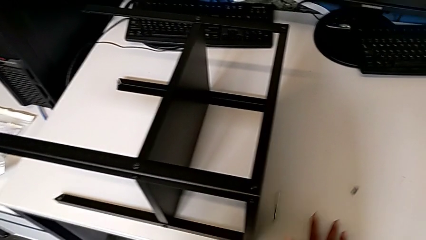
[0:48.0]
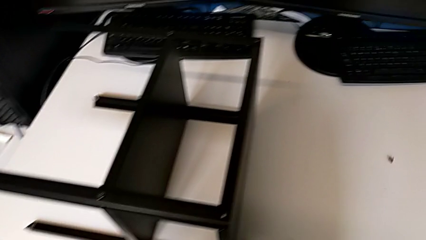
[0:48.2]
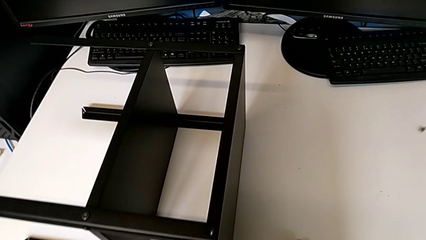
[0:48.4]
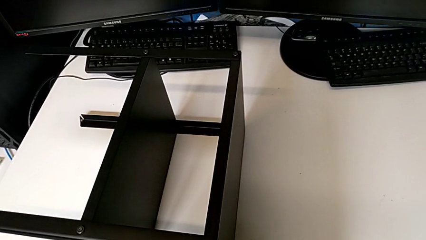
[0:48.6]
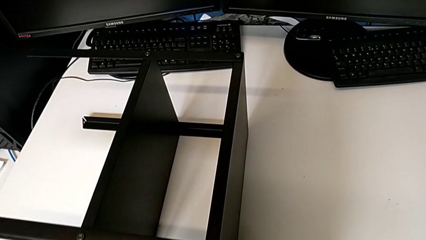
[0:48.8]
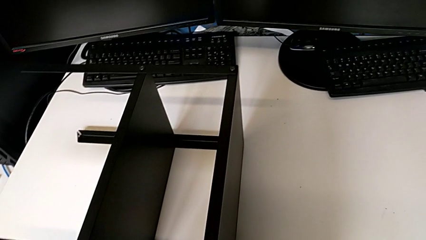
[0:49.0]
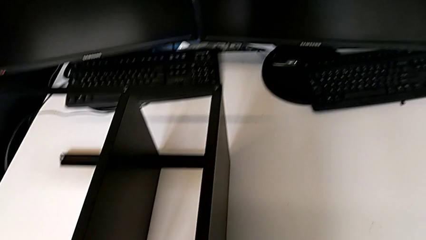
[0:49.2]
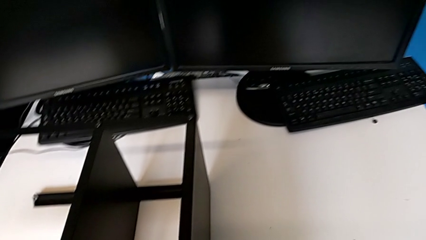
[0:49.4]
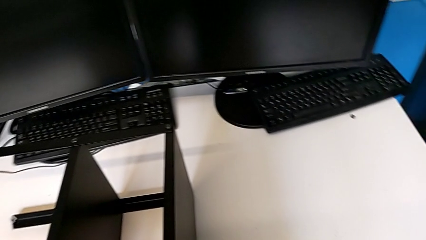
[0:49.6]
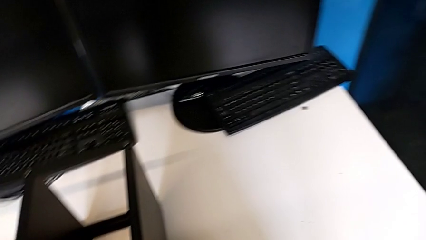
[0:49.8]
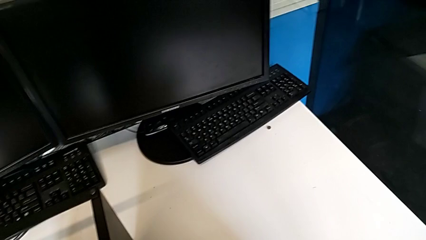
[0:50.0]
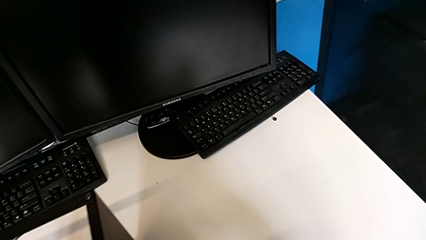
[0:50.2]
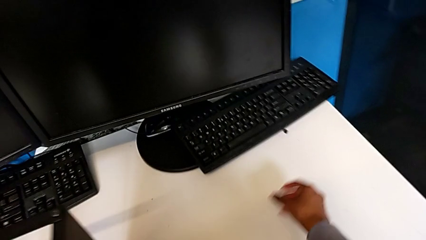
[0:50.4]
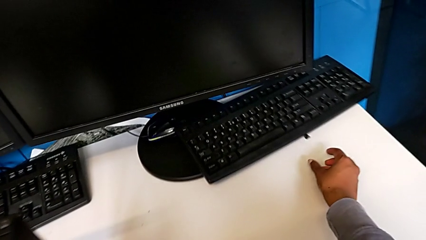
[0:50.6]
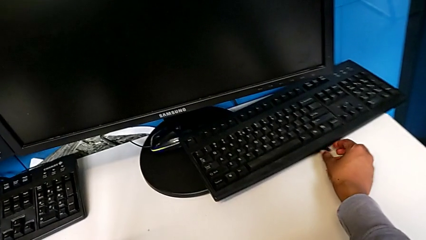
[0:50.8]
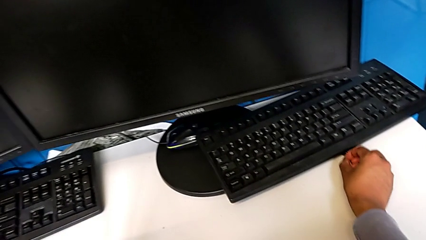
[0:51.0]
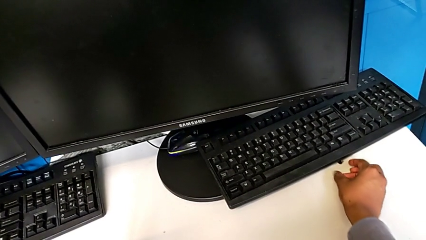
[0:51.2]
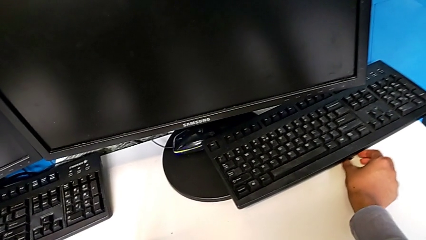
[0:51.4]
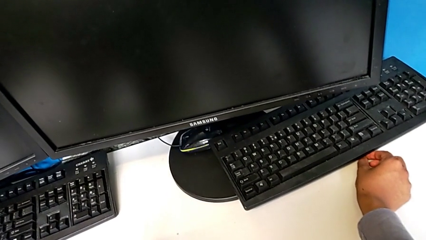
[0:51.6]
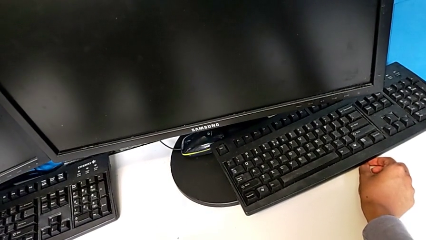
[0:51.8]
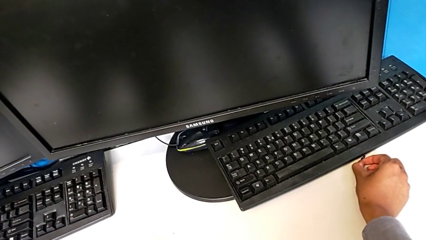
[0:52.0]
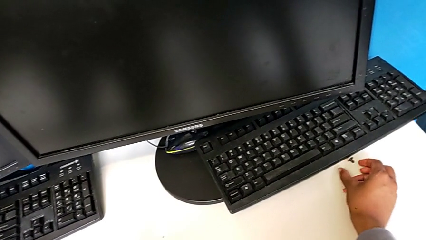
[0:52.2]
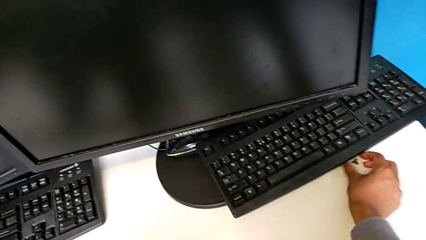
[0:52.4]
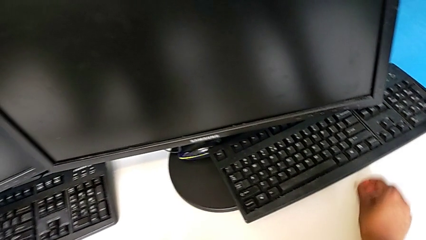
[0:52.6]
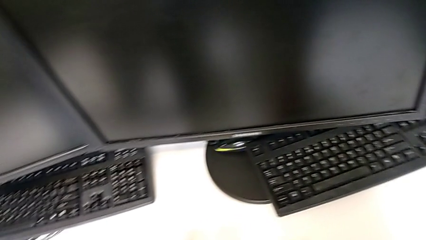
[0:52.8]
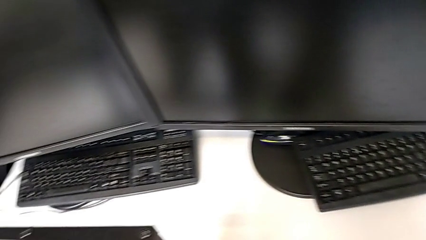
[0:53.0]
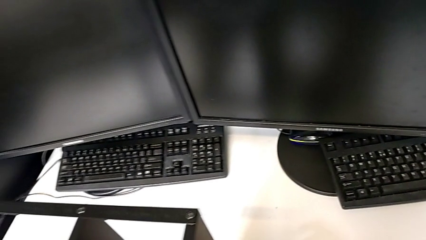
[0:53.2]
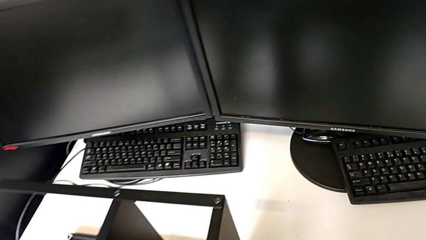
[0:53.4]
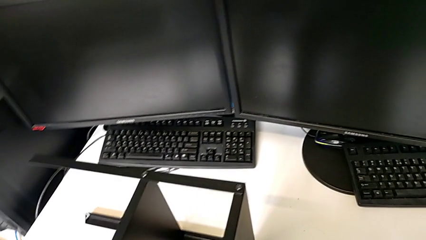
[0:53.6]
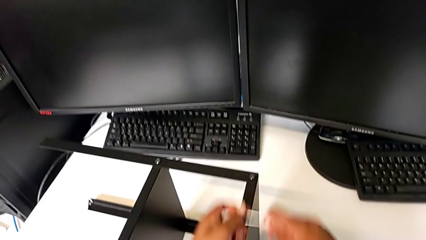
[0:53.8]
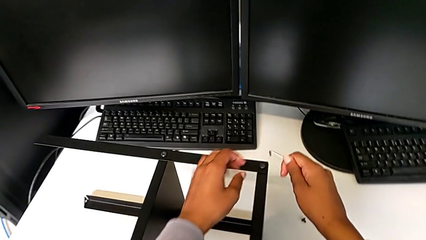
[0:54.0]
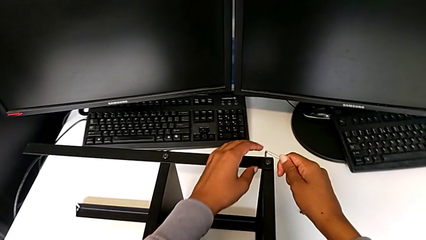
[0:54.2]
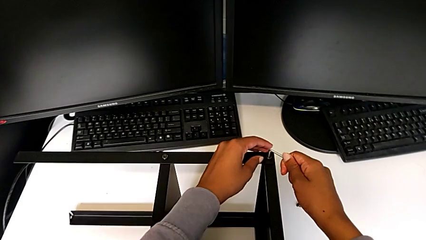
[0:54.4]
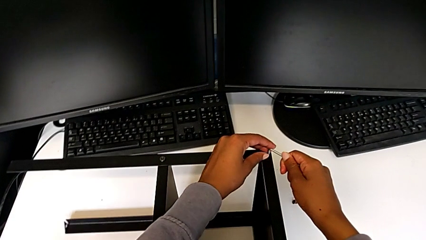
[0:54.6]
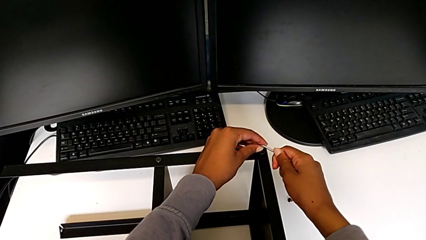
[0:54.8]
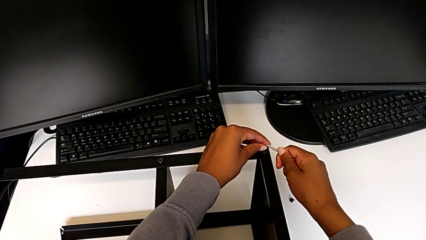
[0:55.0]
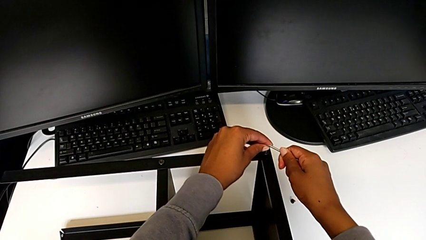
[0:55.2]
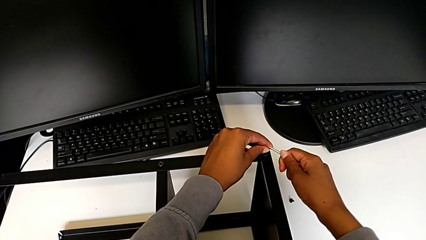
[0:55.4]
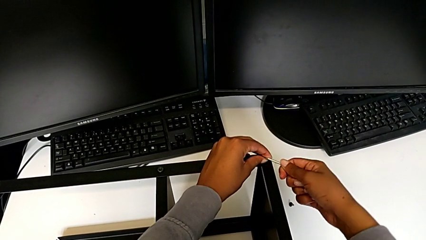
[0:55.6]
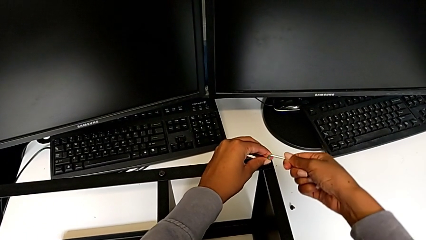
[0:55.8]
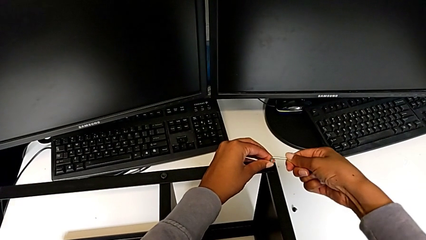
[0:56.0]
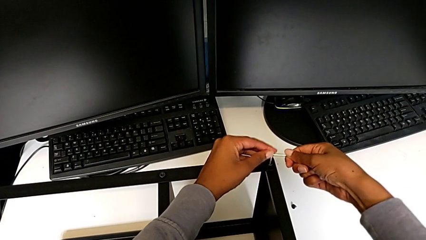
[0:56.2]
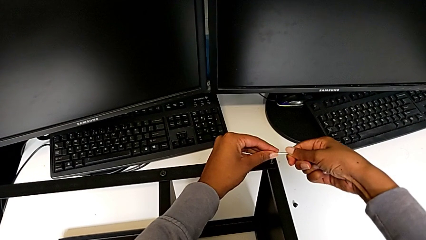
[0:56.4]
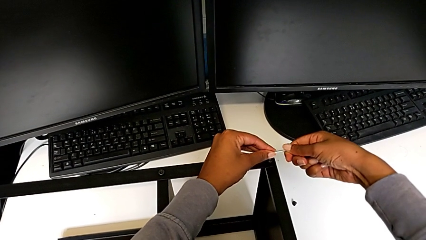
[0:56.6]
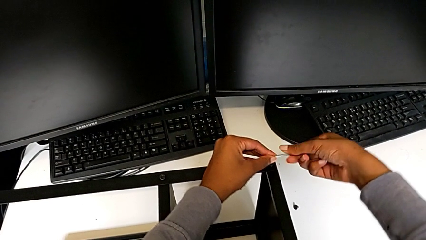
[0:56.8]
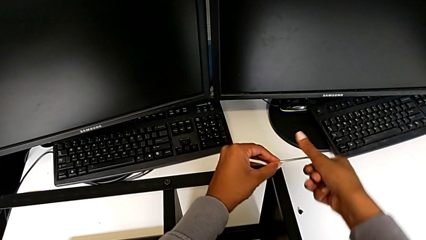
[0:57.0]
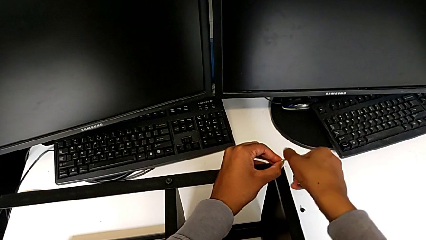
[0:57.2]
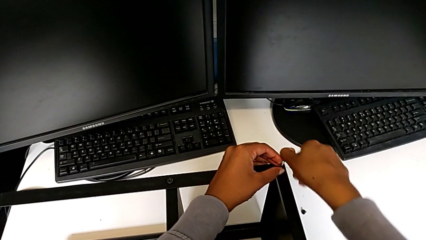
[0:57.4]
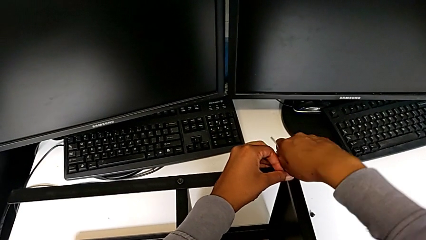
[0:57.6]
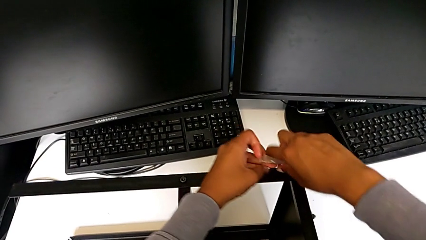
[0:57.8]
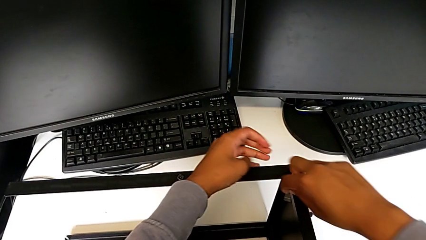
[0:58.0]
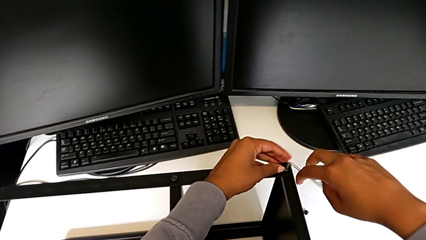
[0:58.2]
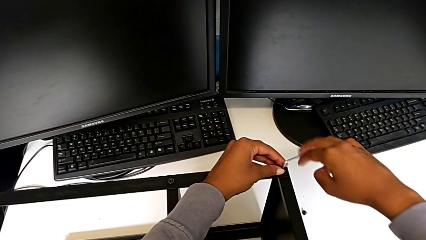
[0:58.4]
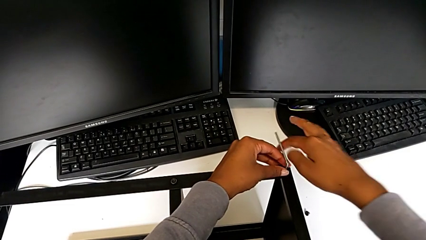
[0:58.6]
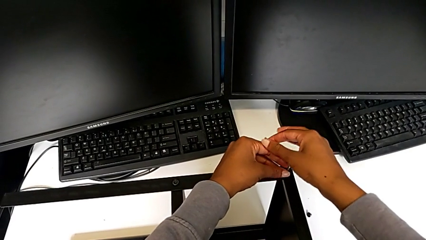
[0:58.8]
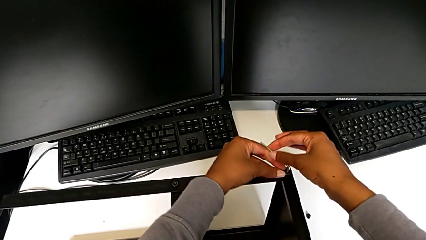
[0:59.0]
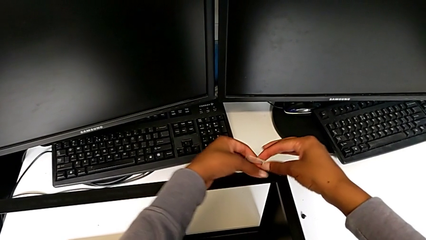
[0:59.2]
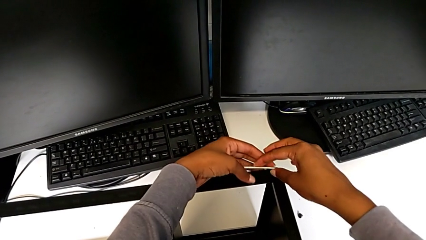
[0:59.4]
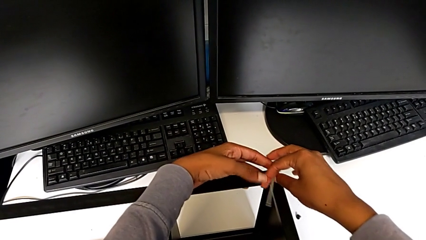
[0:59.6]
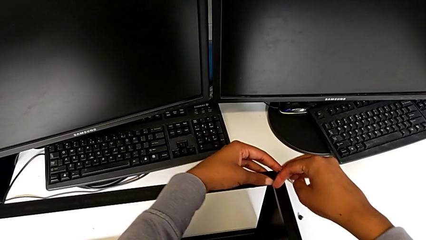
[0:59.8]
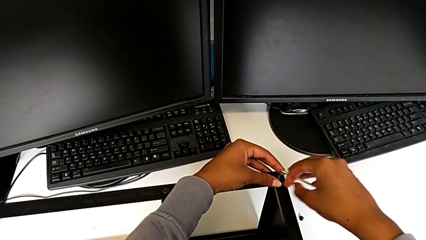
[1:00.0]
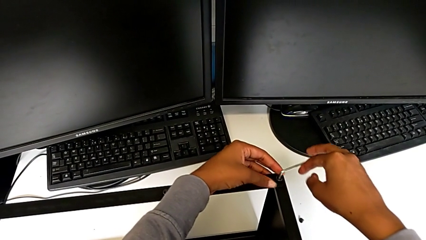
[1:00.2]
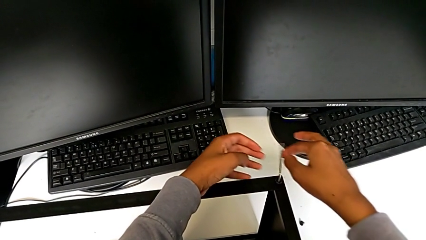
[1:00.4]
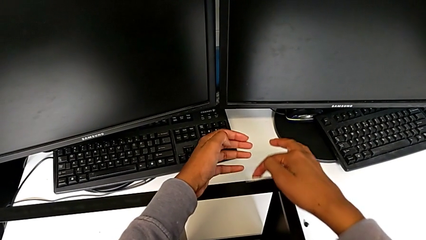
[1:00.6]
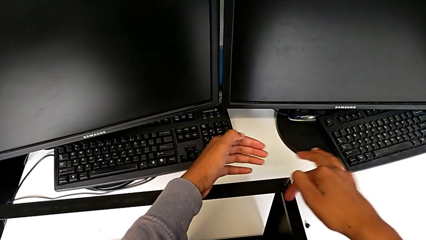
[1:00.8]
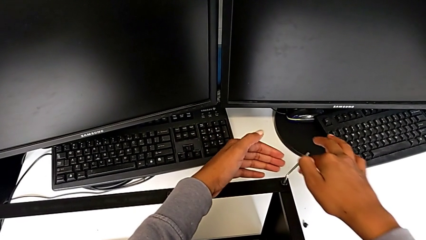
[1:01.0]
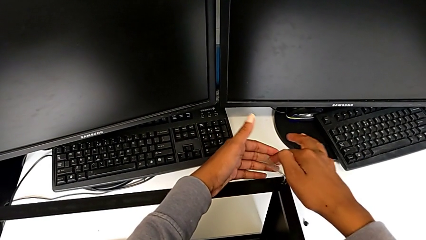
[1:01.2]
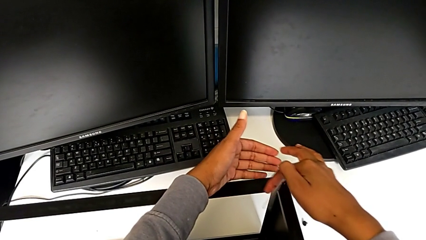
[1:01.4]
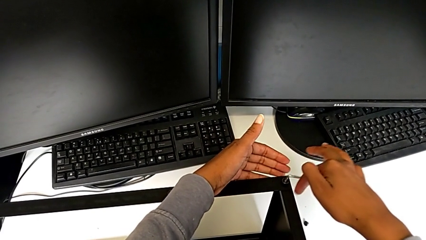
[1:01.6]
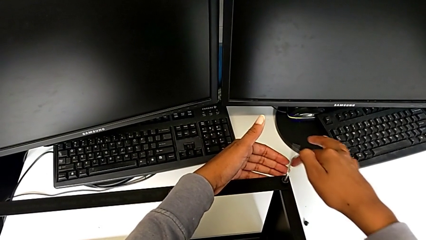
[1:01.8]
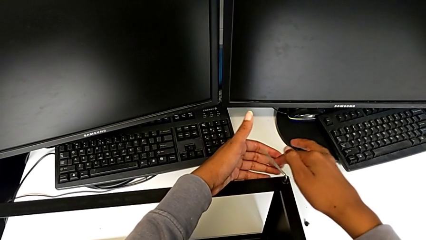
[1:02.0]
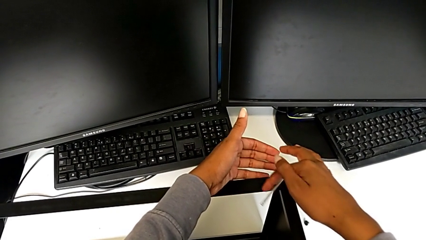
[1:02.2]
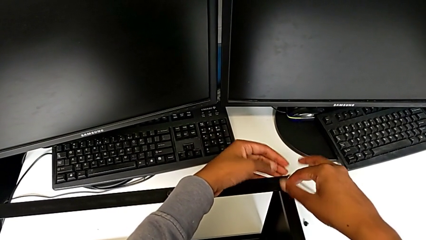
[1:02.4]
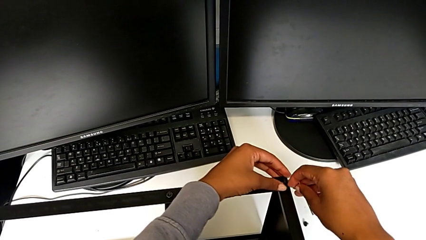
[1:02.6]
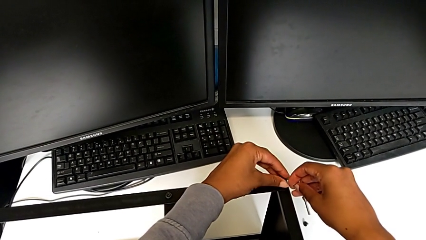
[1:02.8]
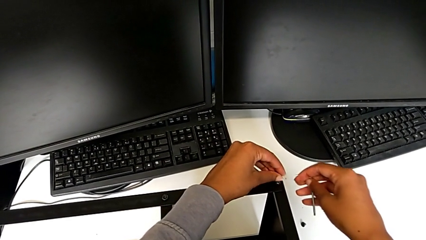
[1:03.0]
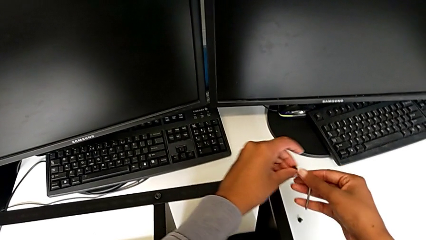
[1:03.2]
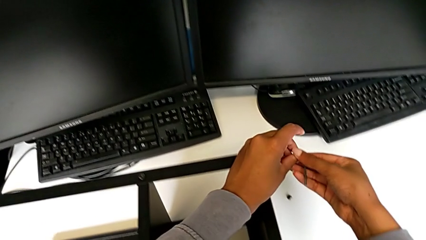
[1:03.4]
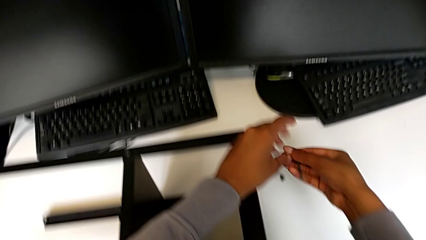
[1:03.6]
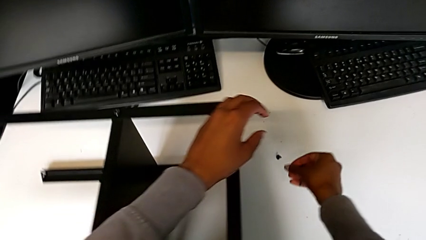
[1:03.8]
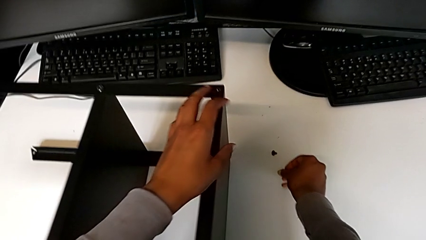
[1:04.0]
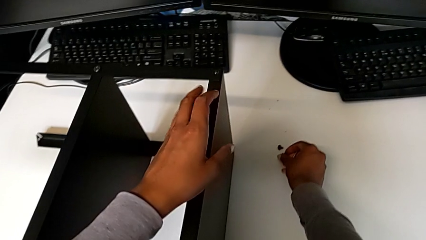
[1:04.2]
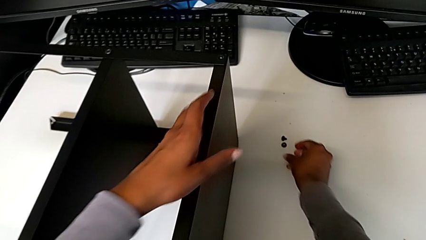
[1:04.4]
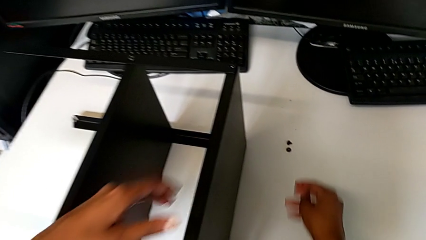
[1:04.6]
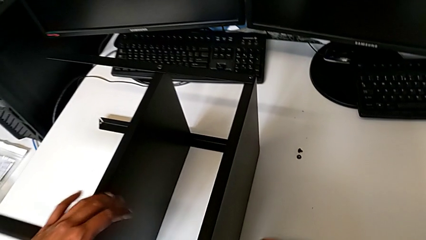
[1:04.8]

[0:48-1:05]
The camera wearer is unscrewing the screws from the table. They wrongly drop the hex socket head and drop the Allen wrench. They approach the hex socket head, grab it, place it, insert the Allen wrench, unscrew the hex socket head, withdraw the Allen wrench, disassemble the hex socket head and place it.
